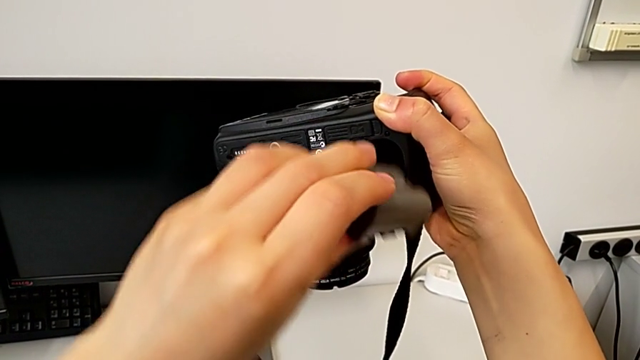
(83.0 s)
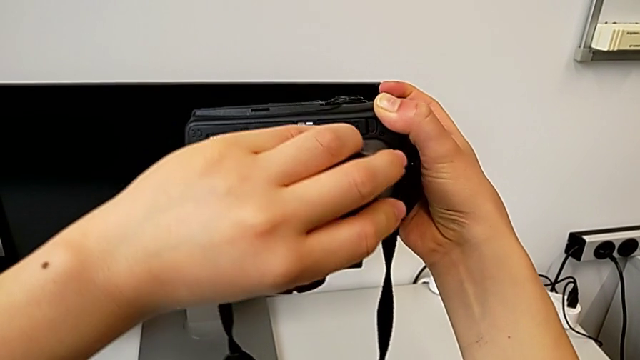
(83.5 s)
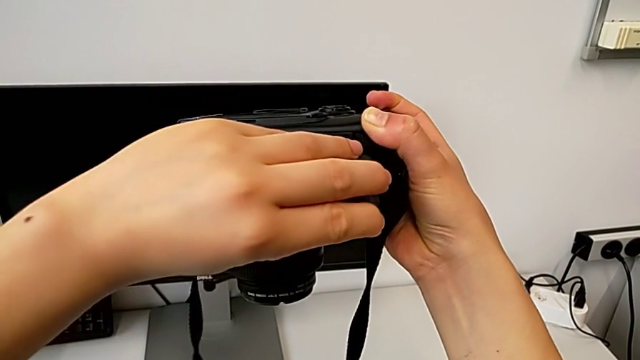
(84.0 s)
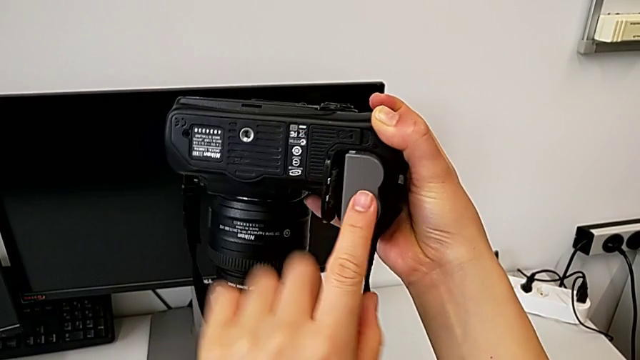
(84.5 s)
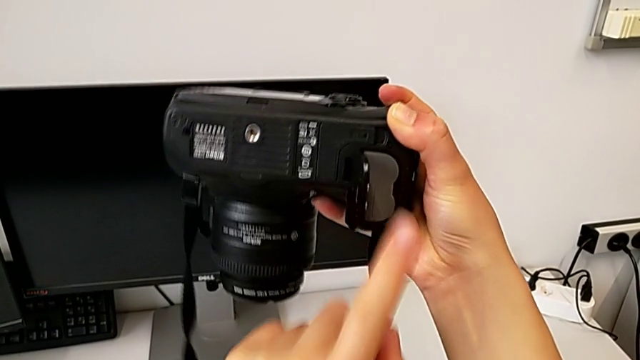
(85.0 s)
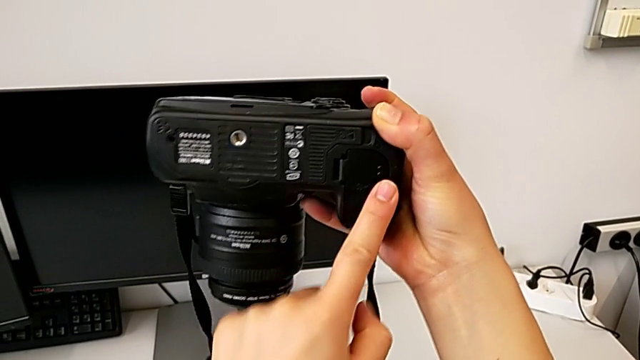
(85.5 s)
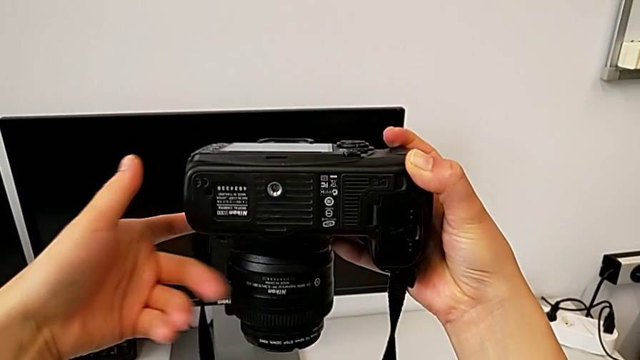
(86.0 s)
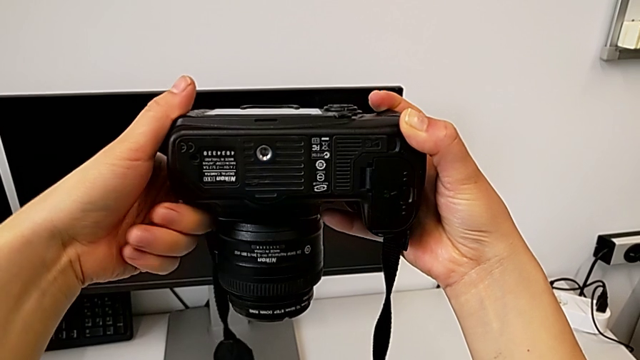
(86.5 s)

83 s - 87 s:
The camera wearer is inserting a battery into the DSLR. They insert the battery and close the battery door.

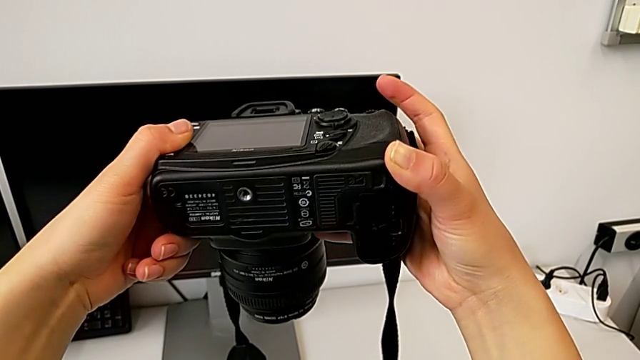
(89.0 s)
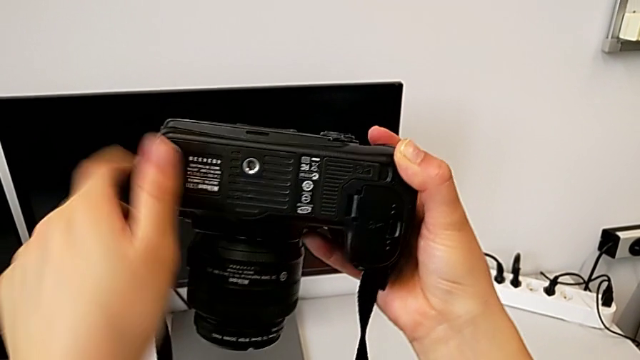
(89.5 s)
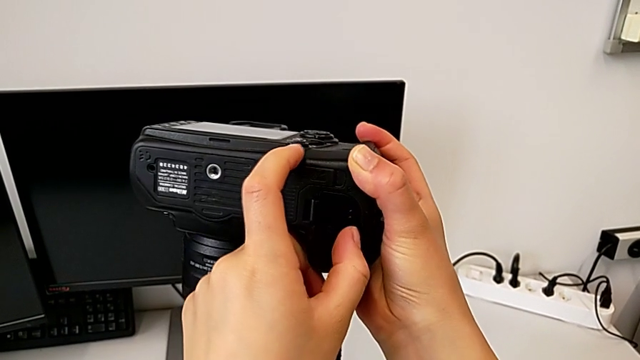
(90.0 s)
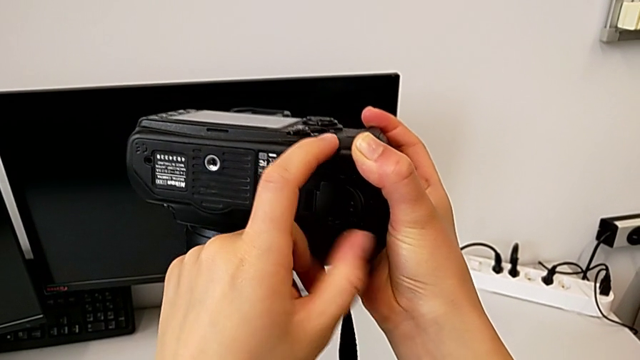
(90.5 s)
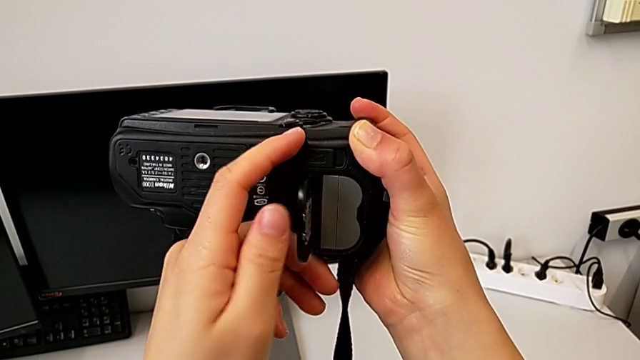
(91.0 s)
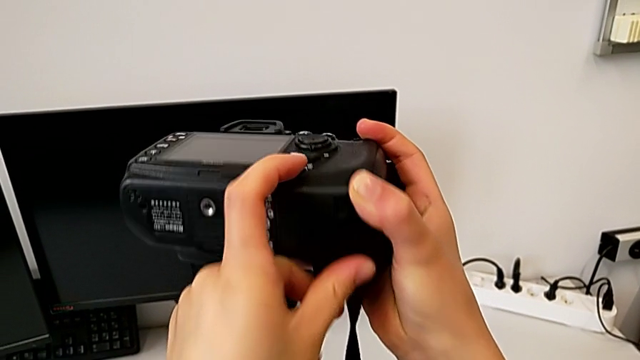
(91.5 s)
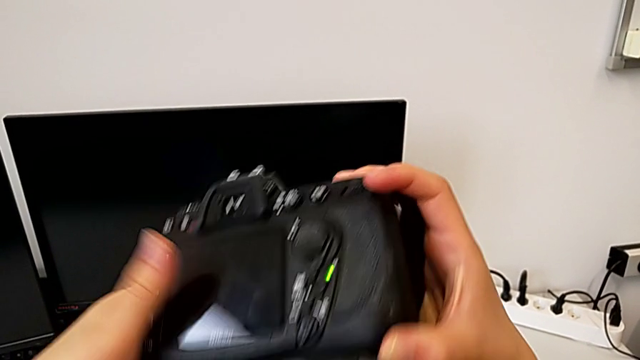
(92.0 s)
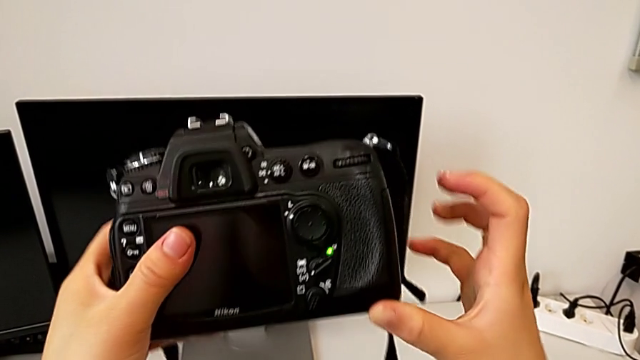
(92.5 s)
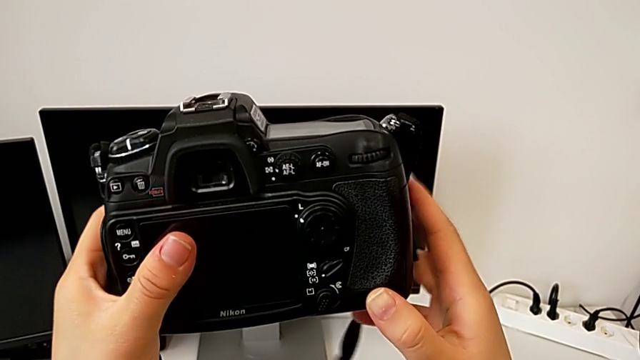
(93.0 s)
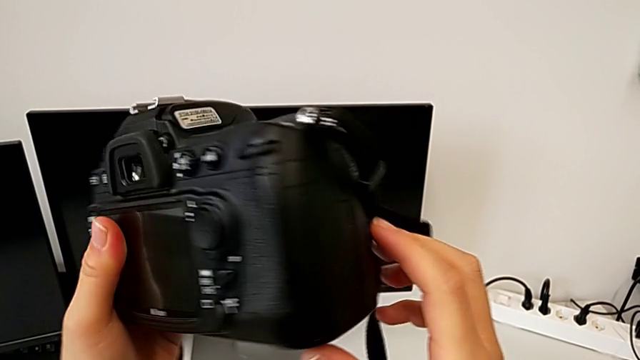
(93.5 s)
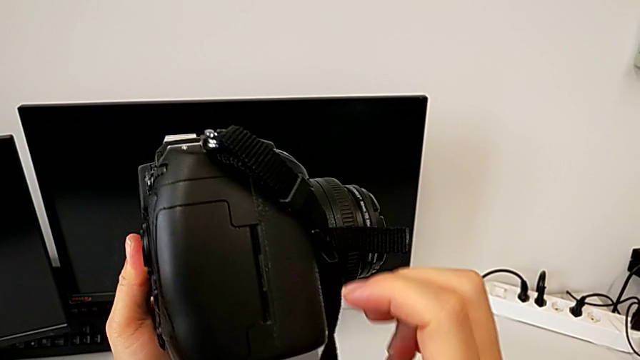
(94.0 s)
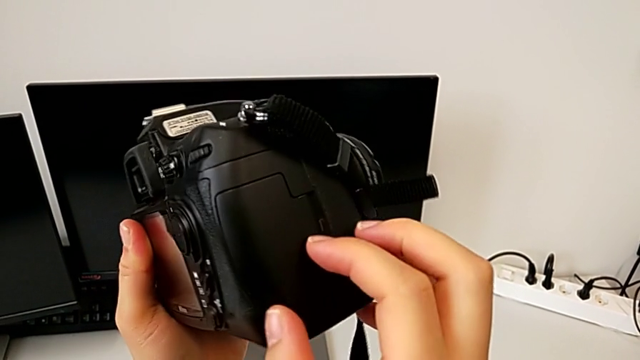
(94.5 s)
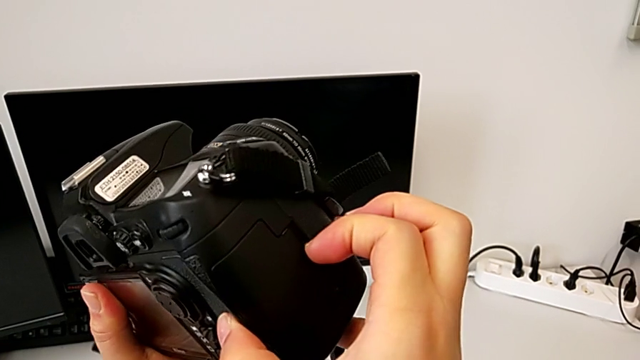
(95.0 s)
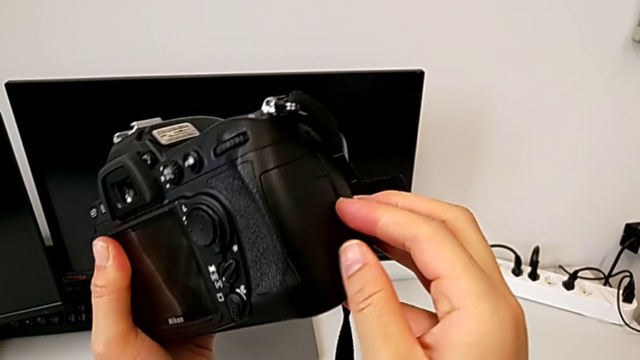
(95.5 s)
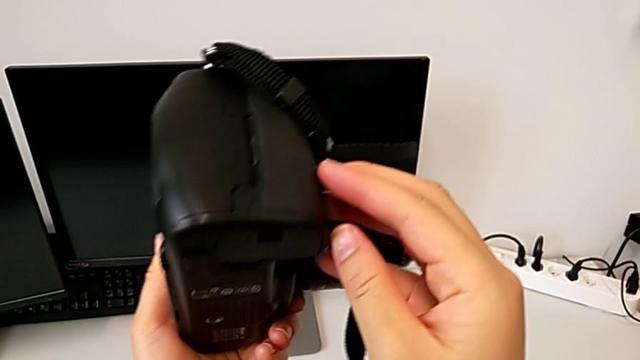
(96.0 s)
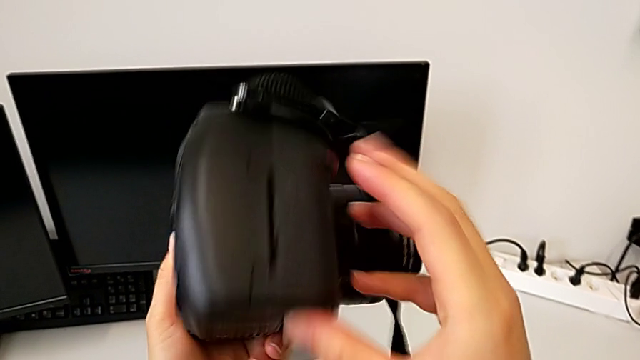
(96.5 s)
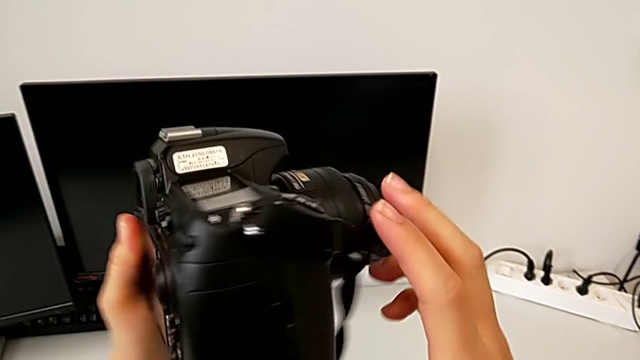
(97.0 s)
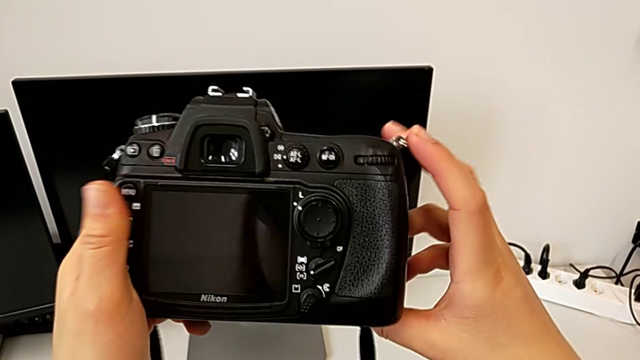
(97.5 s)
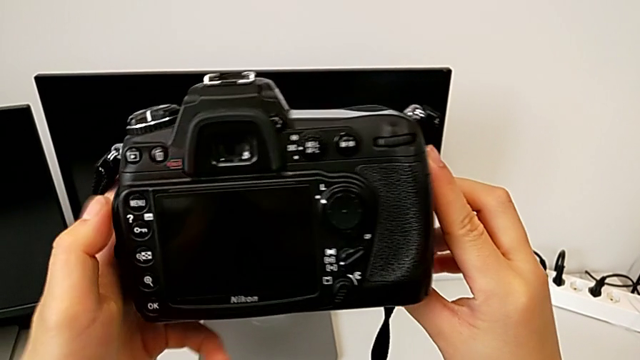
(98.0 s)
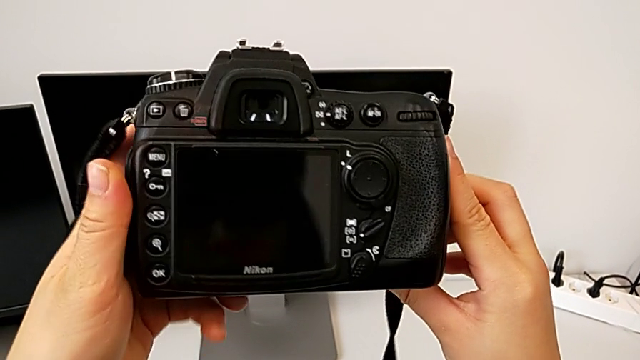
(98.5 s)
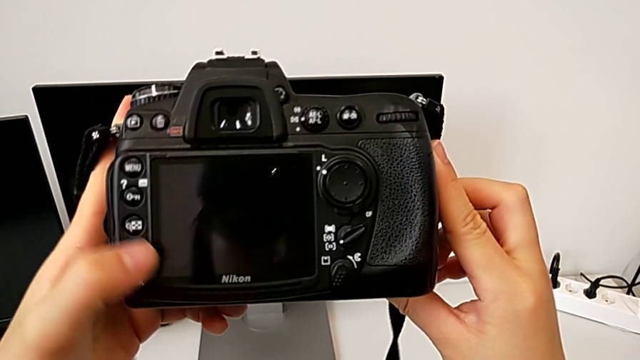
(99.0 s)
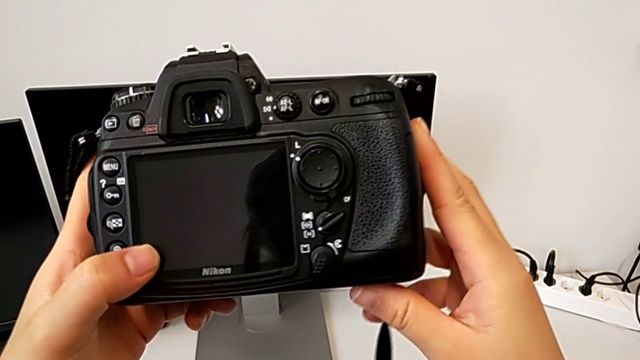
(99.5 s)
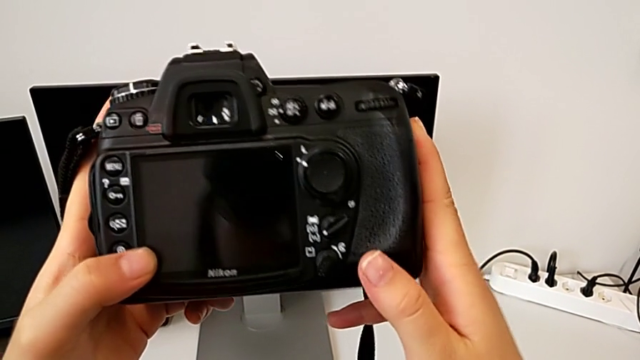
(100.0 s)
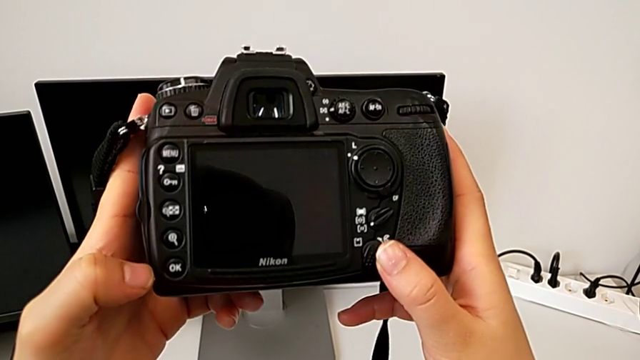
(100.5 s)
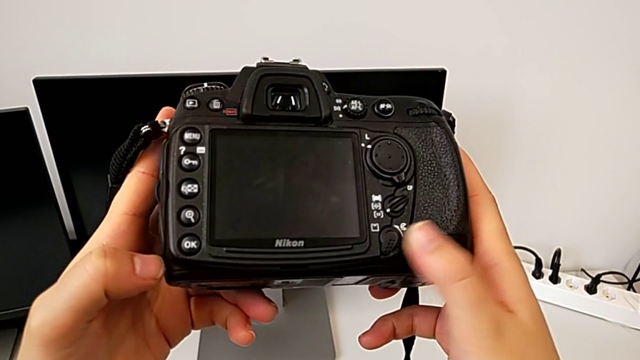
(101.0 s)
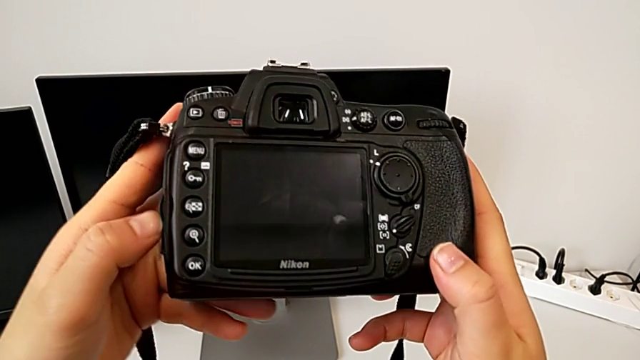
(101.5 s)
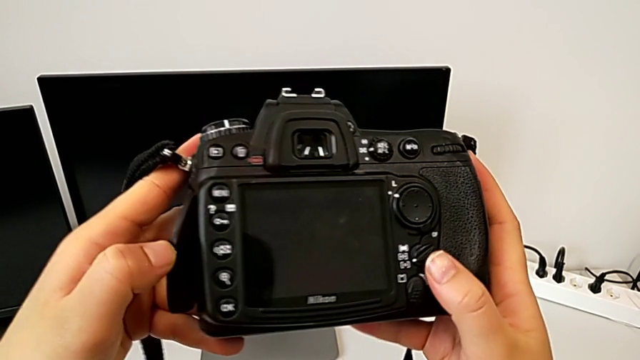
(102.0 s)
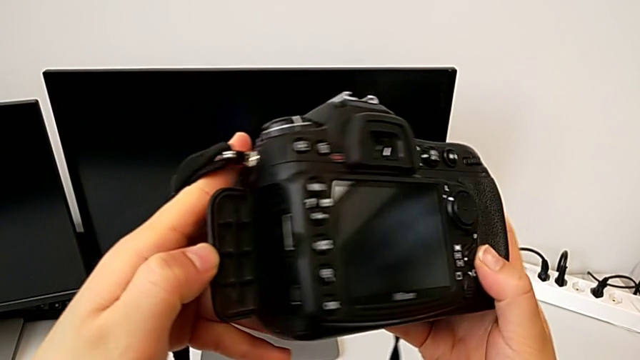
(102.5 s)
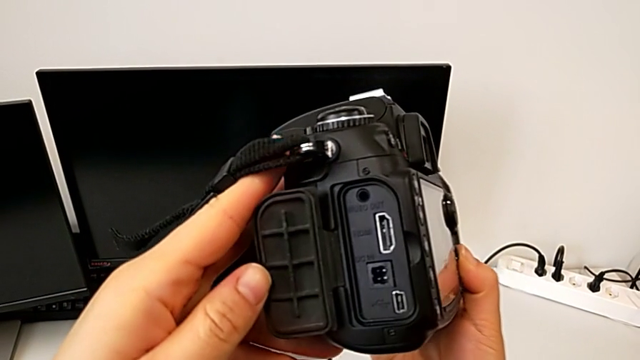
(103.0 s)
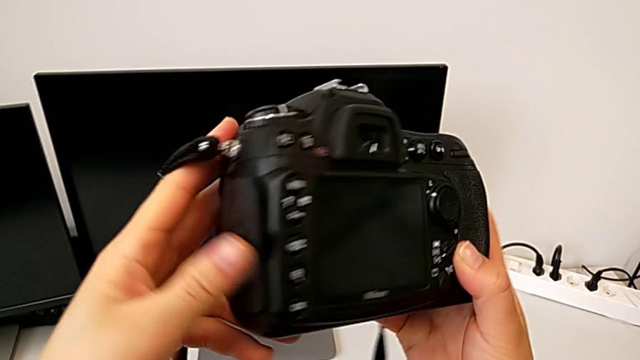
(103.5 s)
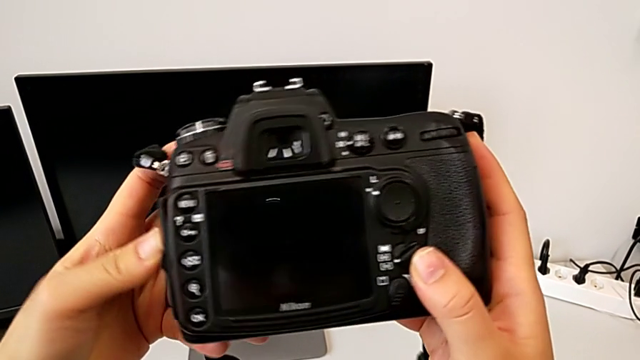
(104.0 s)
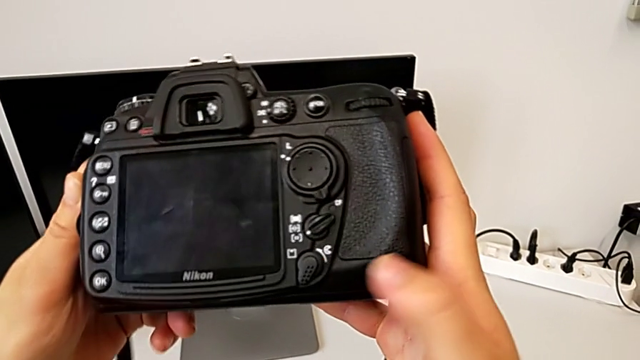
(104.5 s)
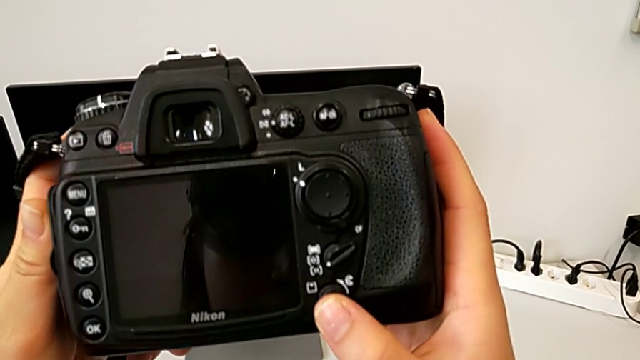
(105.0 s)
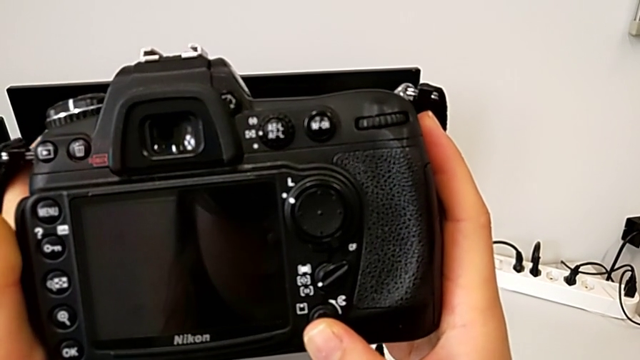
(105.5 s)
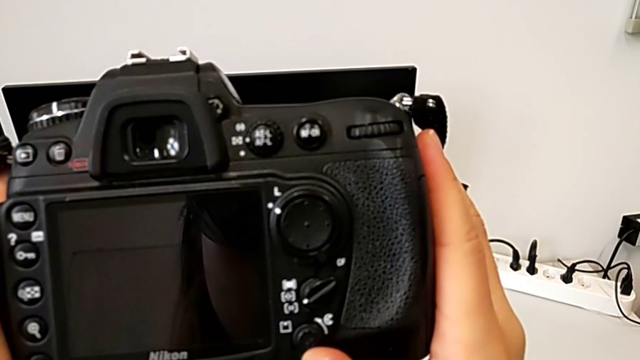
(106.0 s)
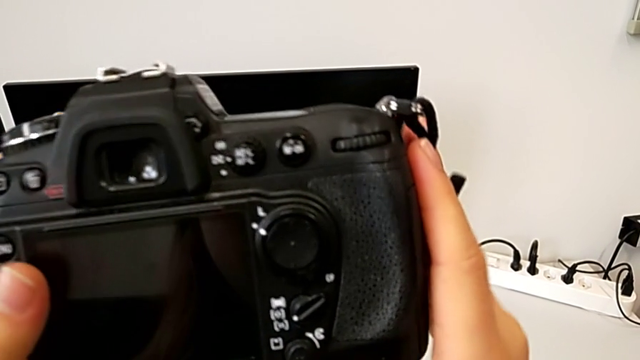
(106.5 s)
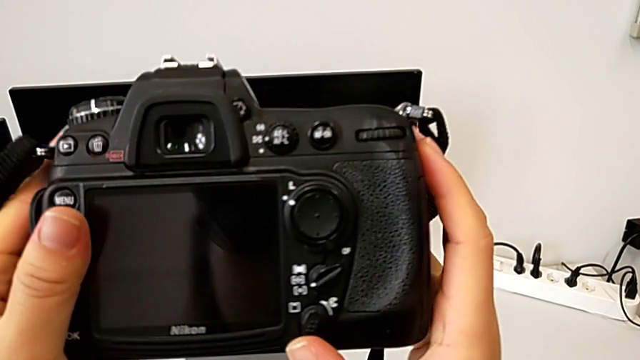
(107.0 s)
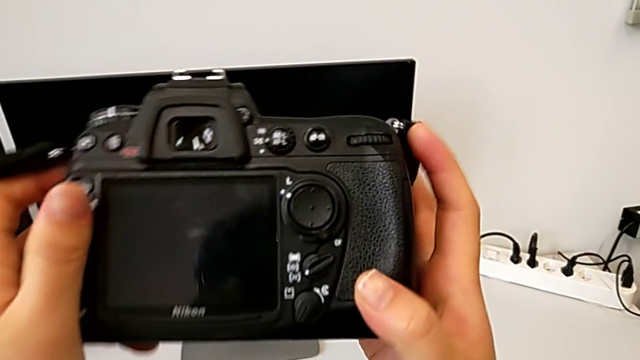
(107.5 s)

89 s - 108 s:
The camera wearer is removing the SD card. They wrongly open the battery door, close it, inspect the DSLR, wrongly open the SD slot, close it and slide the button.
